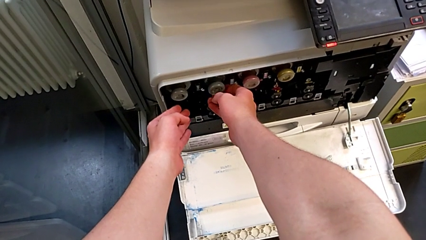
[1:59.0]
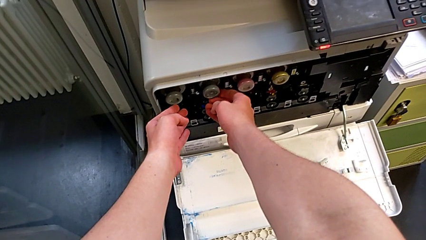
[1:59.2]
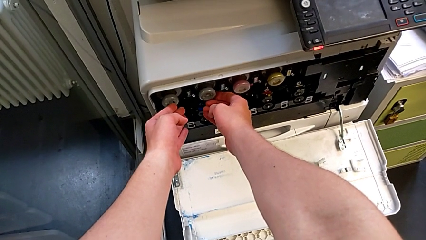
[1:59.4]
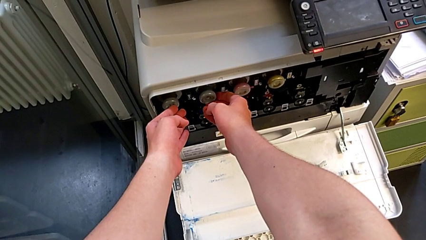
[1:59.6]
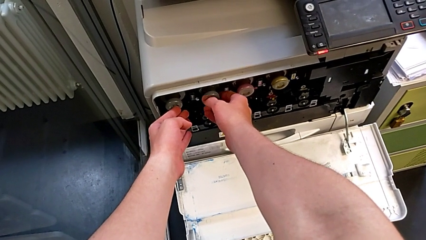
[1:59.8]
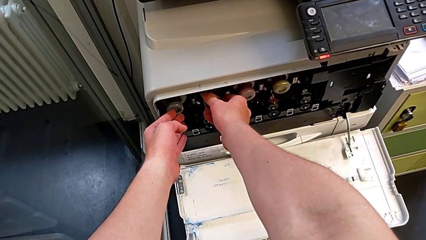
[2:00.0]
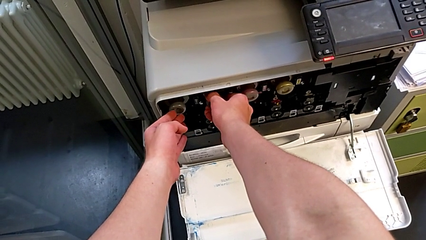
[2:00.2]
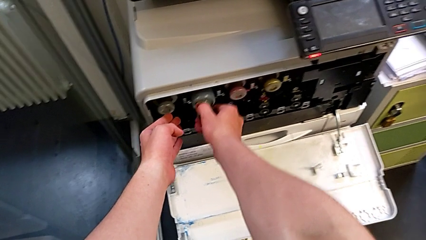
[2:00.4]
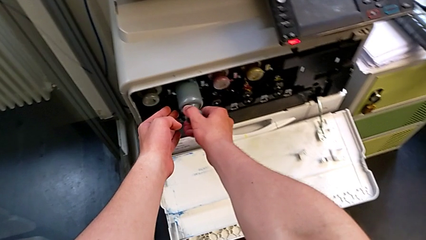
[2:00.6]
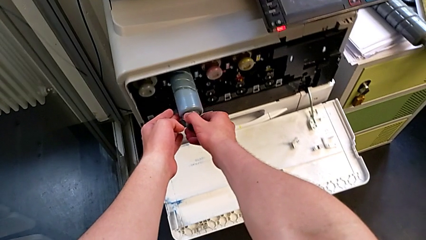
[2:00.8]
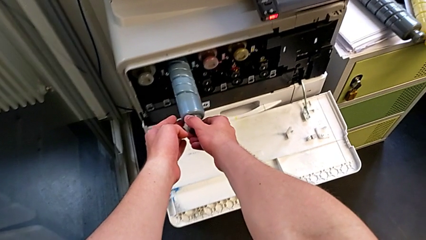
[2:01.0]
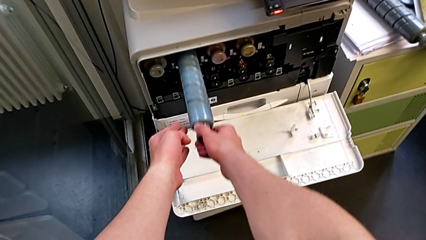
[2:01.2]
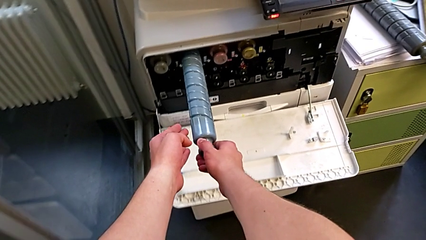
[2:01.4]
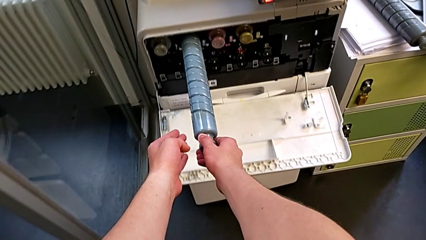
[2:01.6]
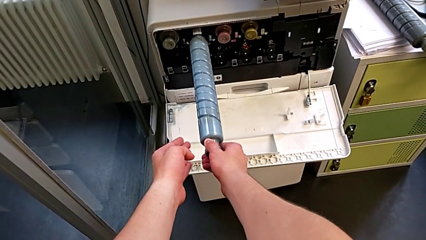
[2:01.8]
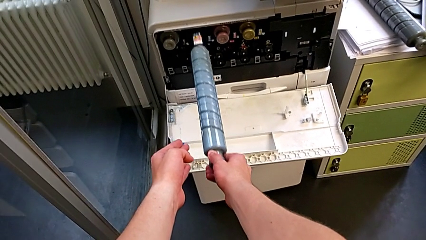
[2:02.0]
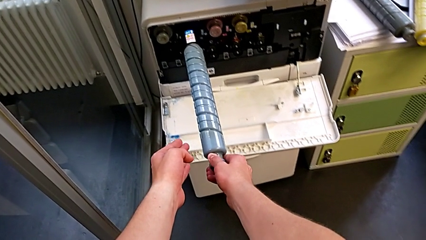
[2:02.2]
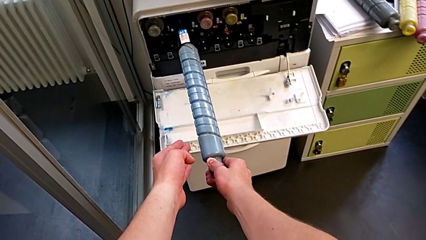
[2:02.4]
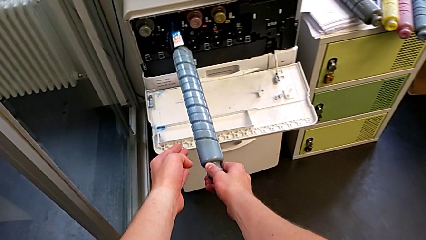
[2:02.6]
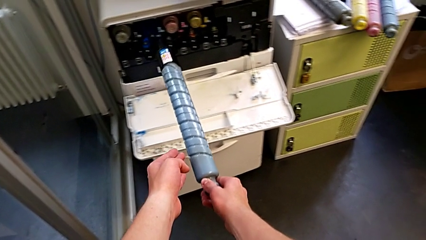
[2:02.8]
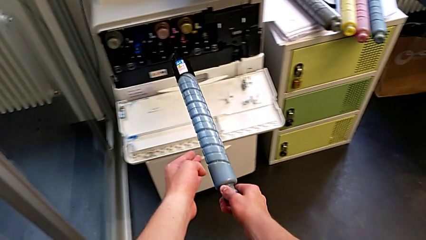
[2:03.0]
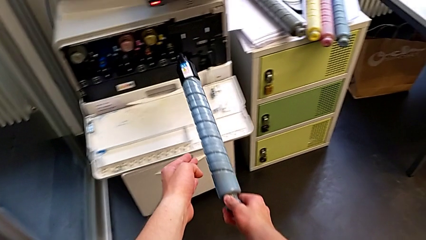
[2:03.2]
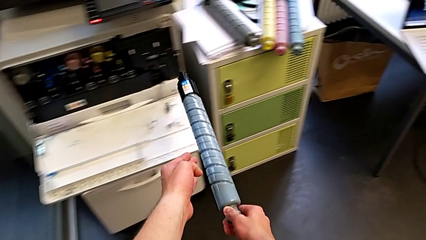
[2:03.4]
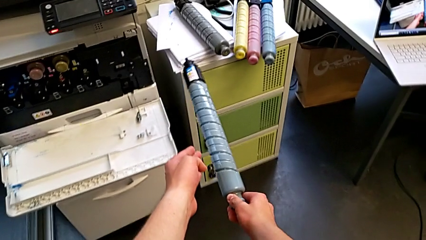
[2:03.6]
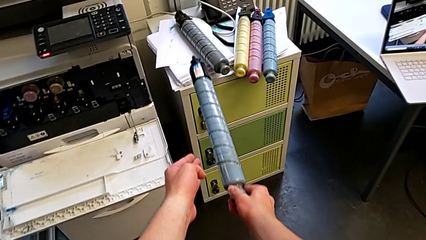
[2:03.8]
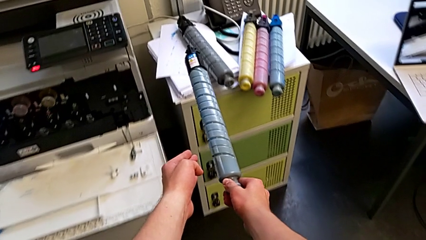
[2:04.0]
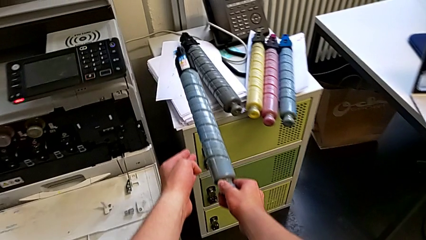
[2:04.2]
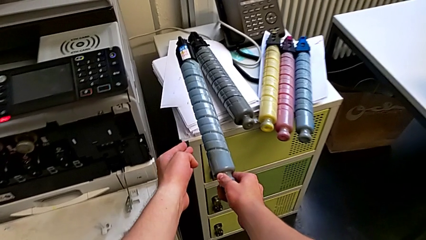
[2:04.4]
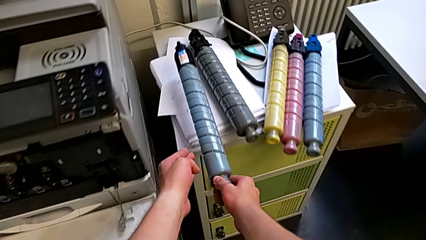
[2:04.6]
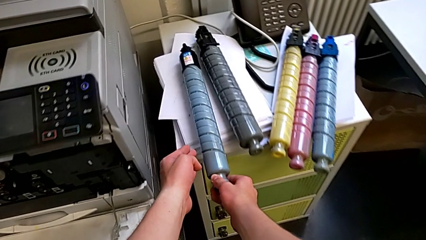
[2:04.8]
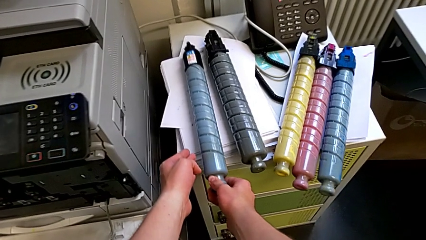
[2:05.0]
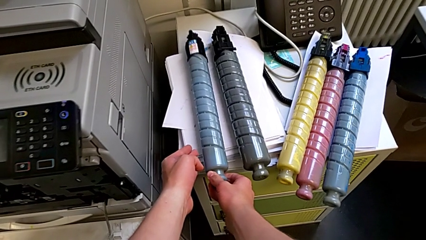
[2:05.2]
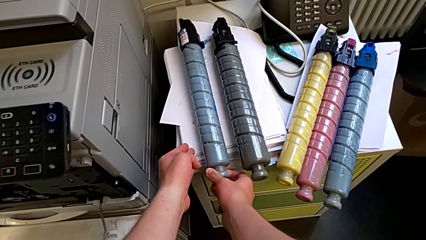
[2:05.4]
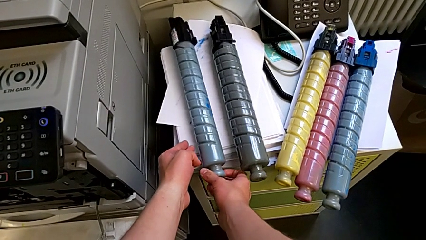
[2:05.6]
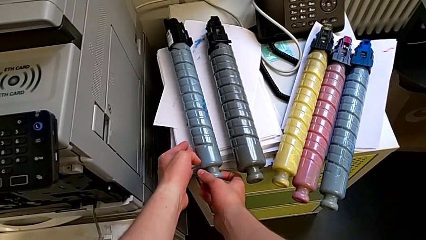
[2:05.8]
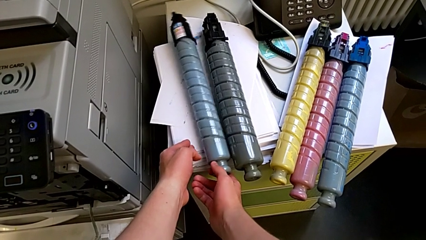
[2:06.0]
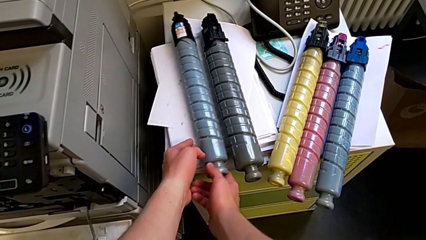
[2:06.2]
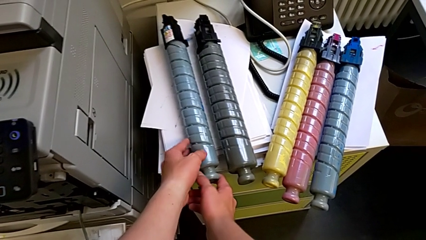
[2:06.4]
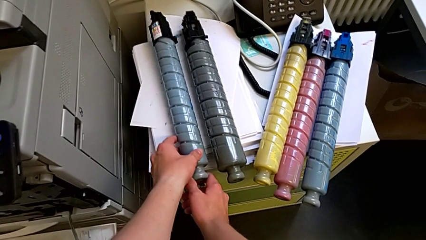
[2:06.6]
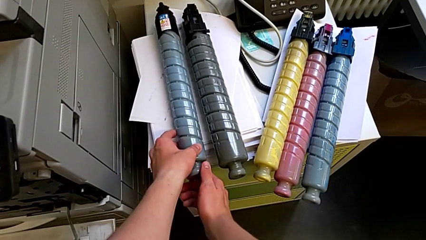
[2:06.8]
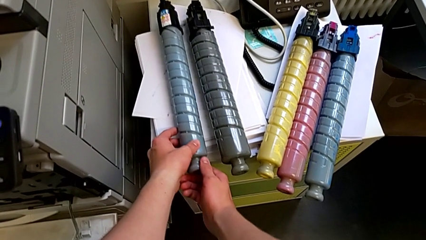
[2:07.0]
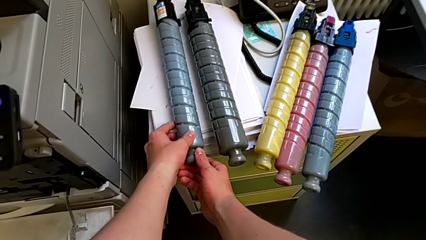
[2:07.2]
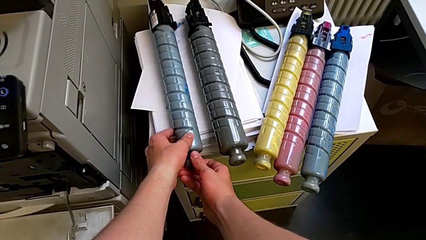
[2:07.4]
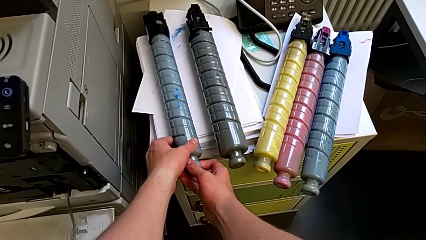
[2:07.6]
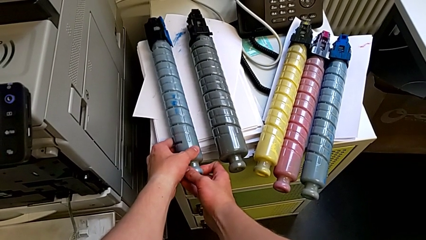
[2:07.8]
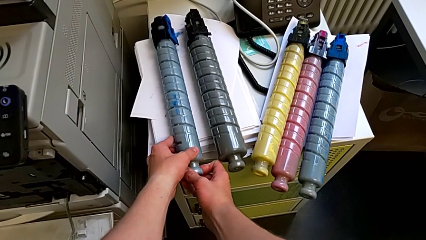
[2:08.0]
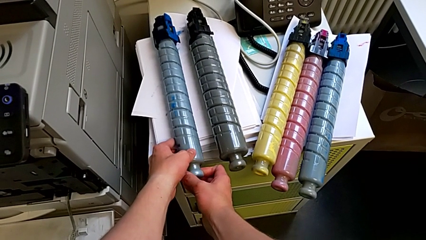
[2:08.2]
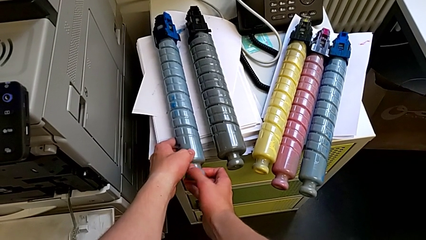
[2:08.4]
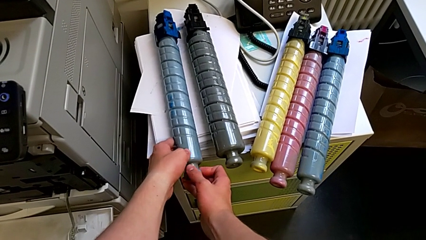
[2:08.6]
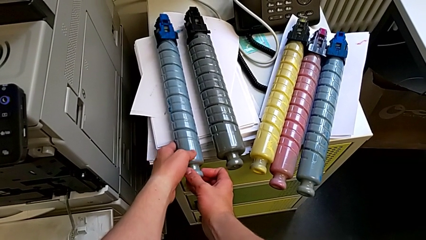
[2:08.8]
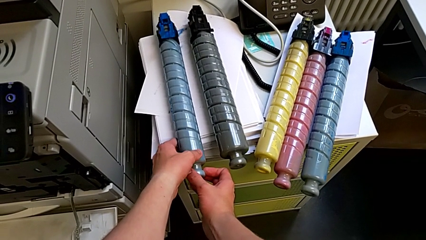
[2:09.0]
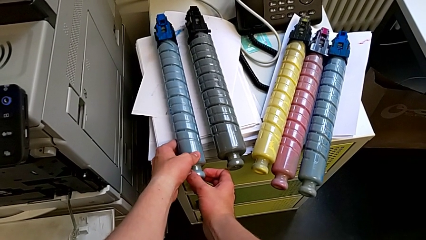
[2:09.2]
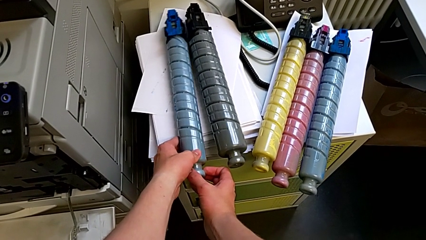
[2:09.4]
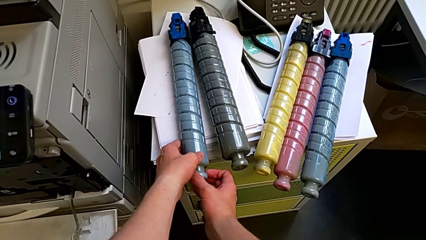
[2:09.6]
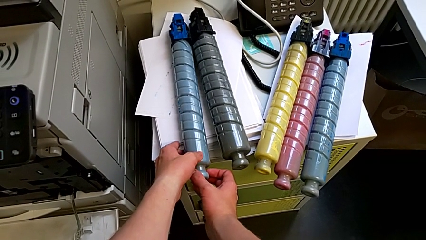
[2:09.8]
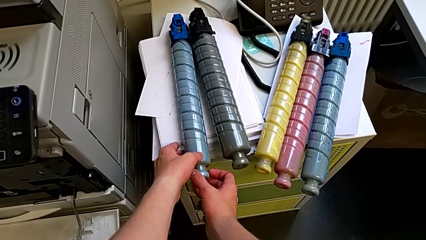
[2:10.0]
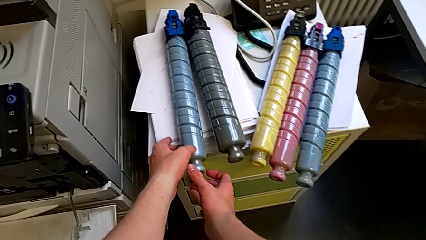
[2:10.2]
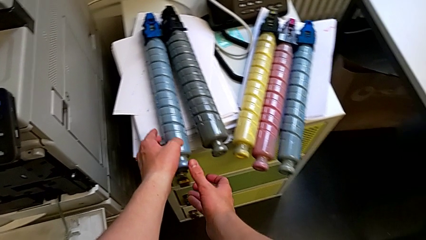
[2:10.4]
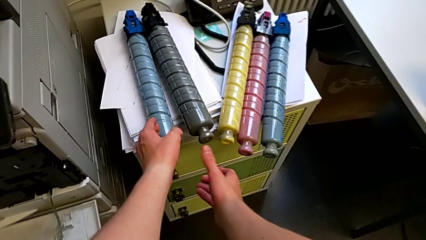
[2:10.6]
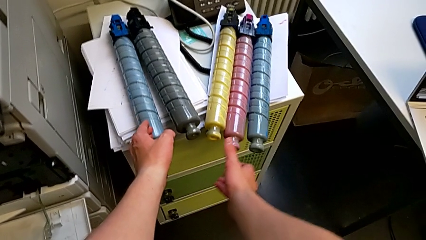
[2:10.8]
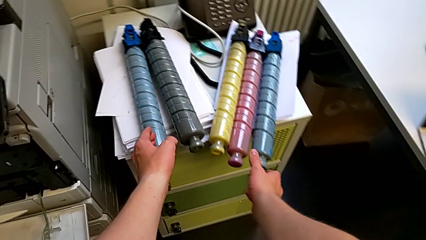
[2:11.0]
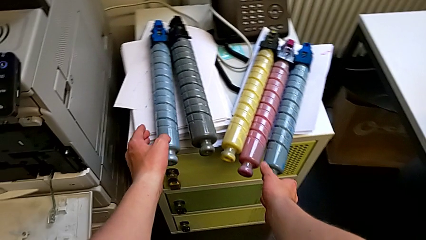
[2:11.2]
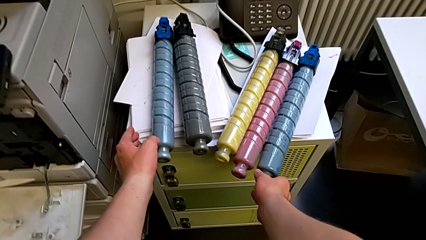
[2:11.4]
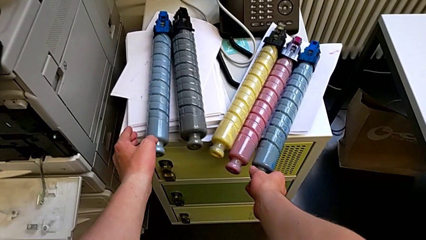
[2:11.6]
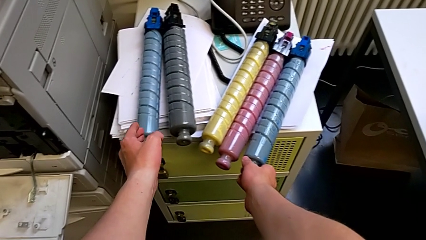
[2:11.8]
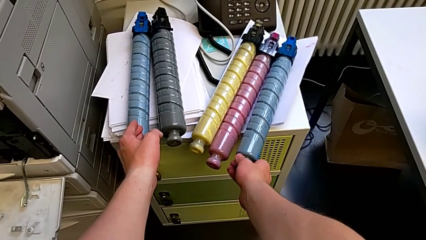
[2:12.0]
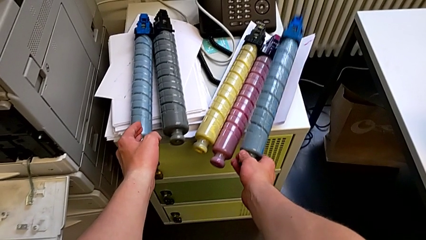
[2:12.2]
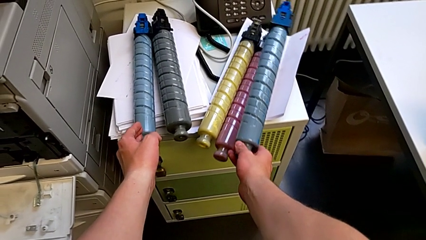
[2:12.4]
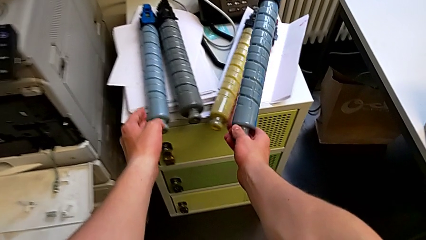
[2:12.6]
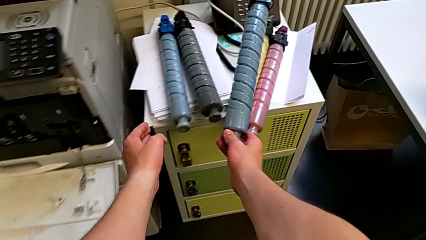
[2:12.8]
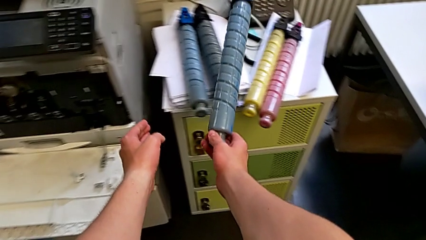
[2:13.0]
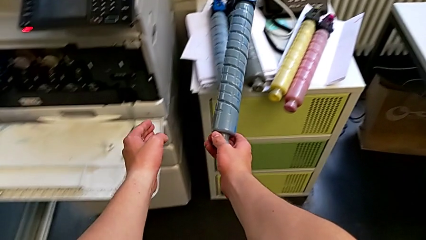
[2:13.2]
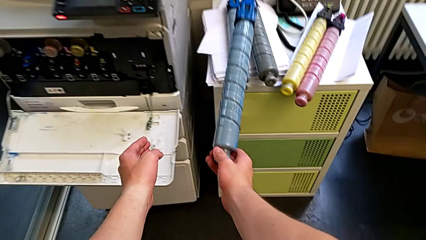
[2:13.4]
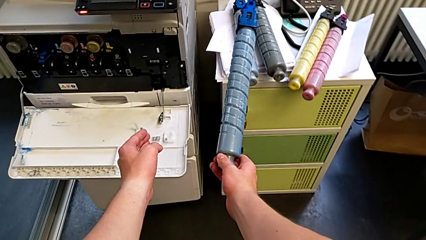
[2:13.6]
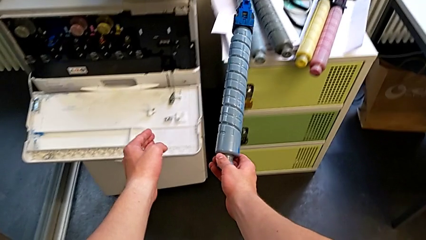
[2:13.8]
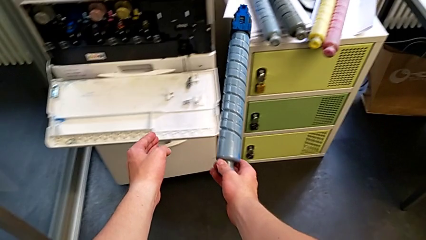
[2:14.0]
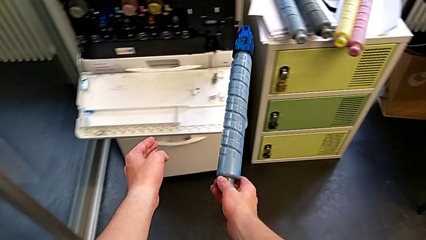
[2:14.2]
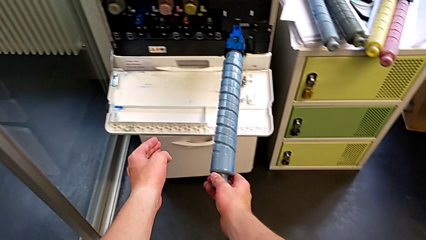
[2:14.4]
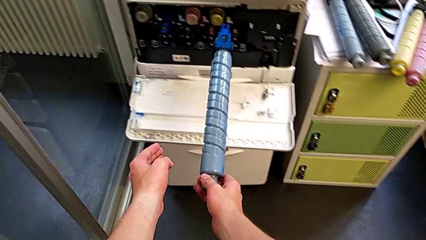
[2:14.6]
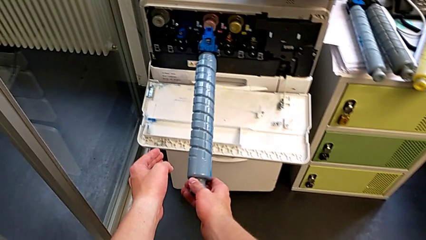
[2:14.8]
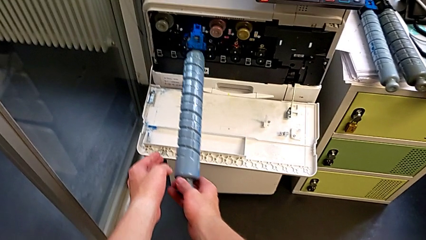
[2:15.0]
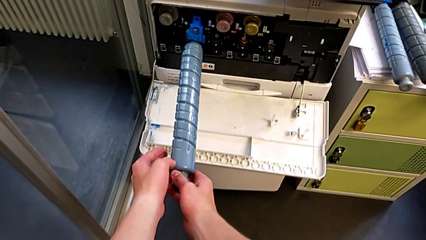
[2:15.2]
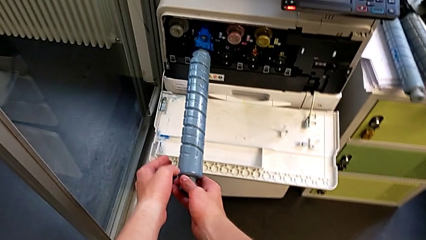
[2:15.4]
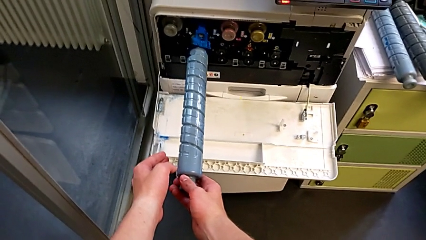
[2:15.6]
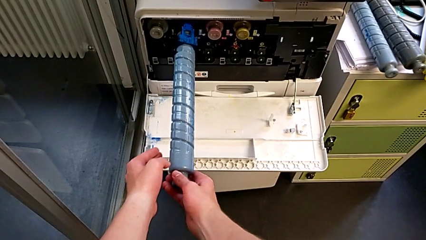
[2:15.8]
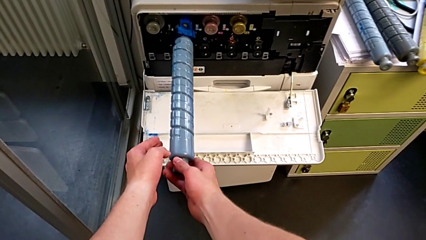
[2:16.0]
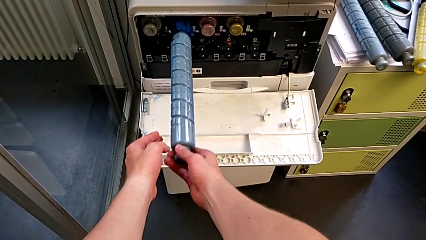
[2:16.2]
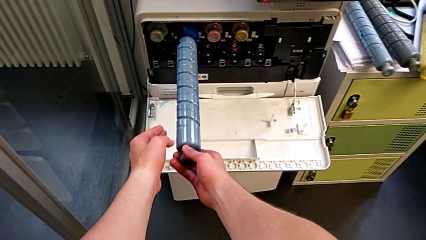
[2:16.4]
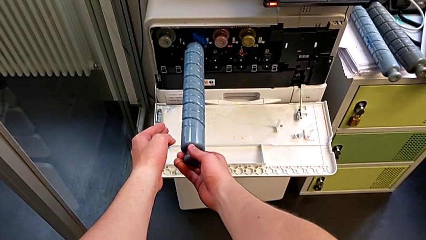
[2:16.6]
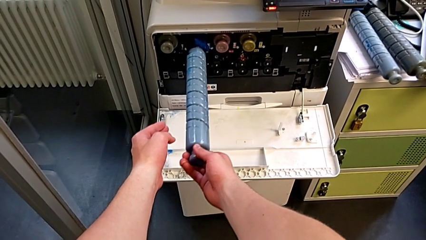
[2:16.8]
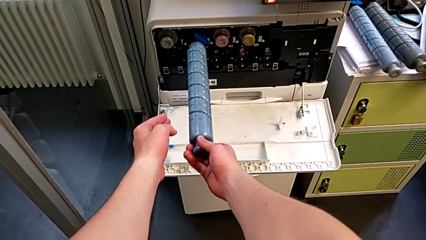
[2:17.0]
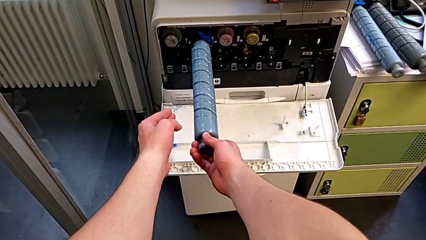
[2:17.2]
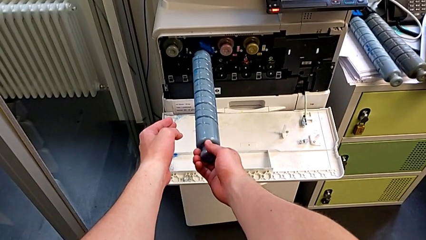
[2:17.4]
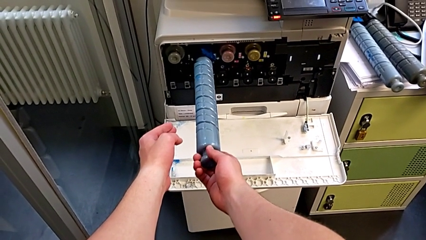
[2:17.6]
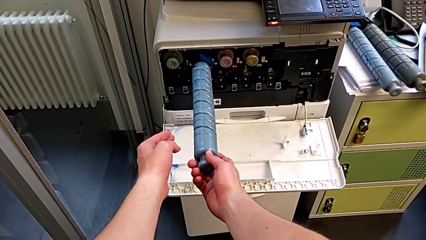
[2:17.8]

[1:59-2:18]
The camera wearer is exchanging the black ink cartridge. They grab the old ink cartridge, pull it, withdraw it, place it, rotate it, grab the new ink cartridge, hold the blue ink cartridge and wrongly insert the new ink cartridge.
